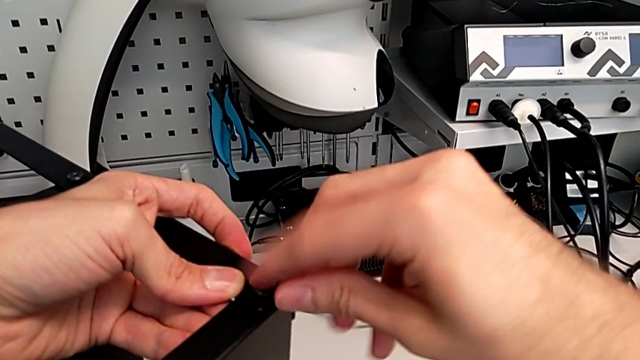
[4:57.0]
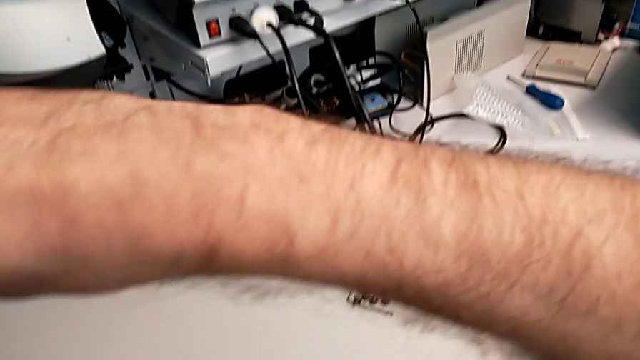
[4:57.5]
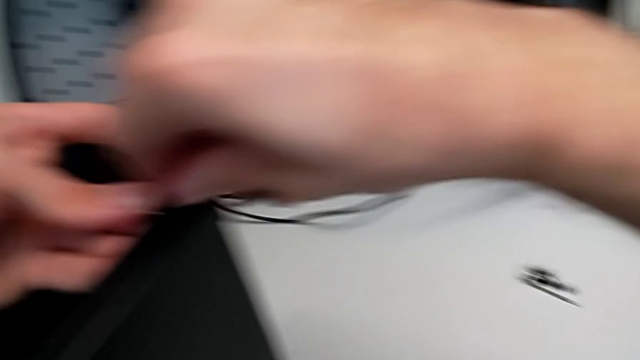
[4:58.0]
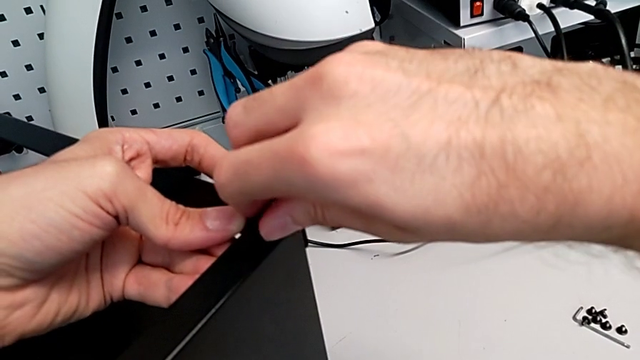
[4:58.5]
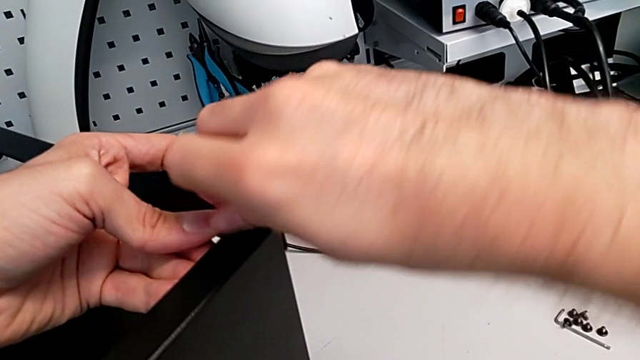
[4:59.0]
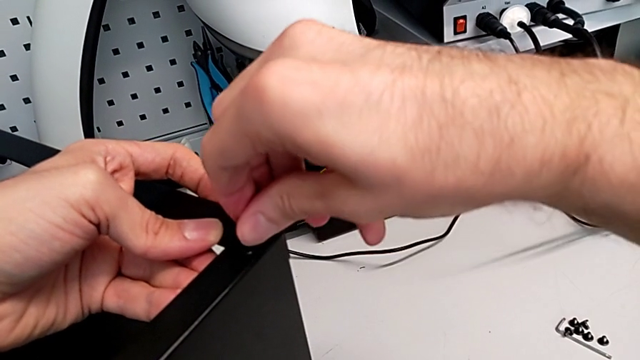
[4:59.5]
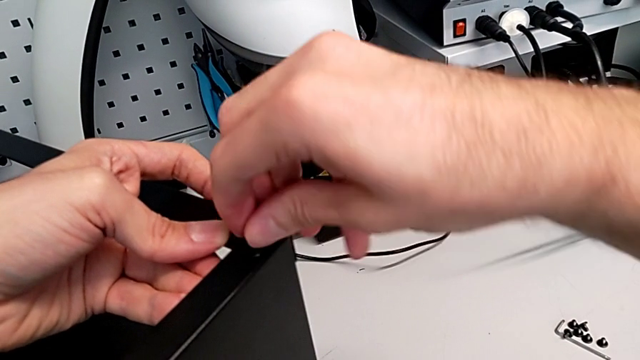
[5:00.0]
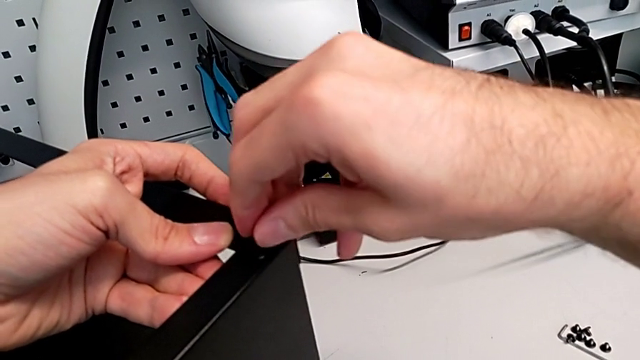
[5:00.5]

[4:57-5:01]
The camera wearer is screwing the screws into the leg and the top of the table. They keep screwing the hex socket head.

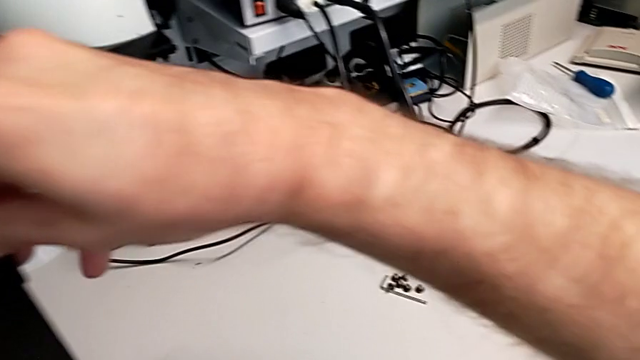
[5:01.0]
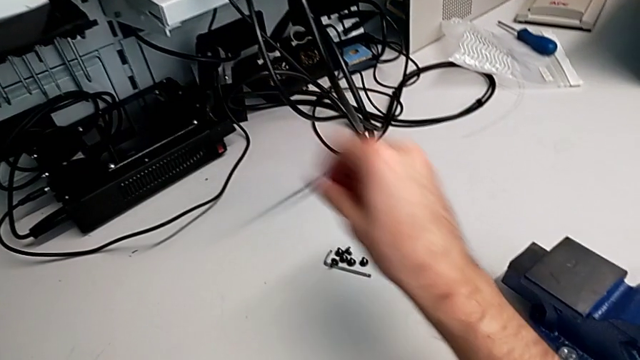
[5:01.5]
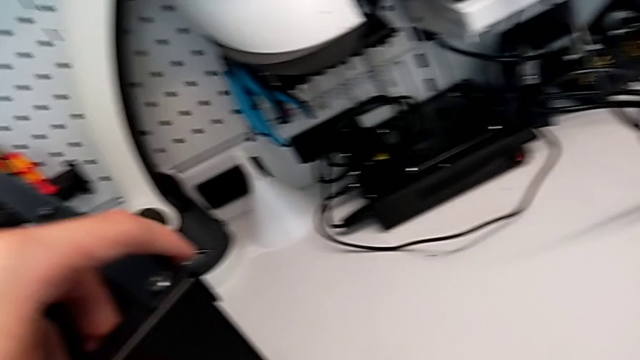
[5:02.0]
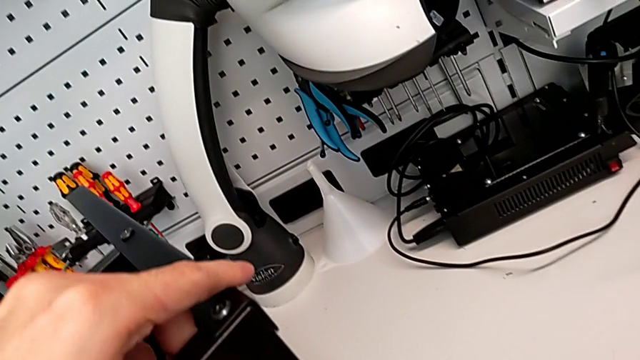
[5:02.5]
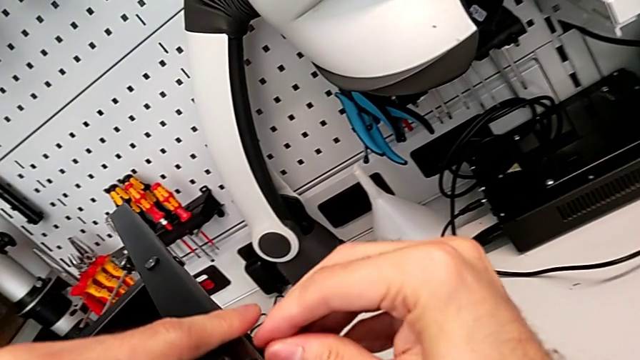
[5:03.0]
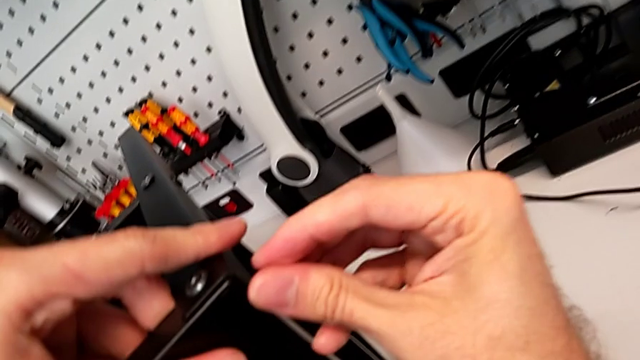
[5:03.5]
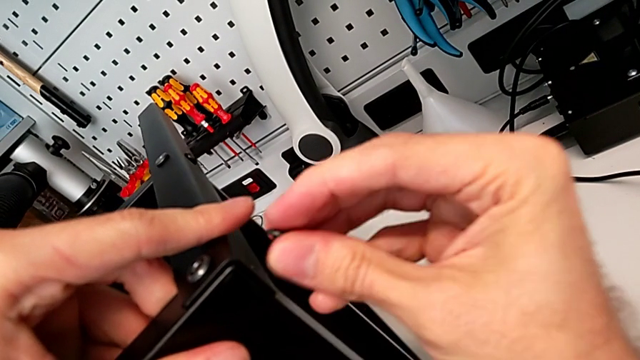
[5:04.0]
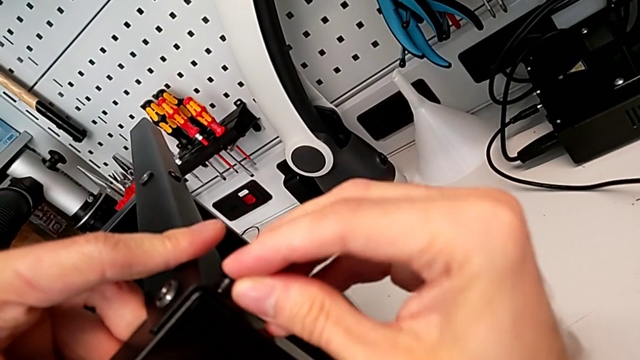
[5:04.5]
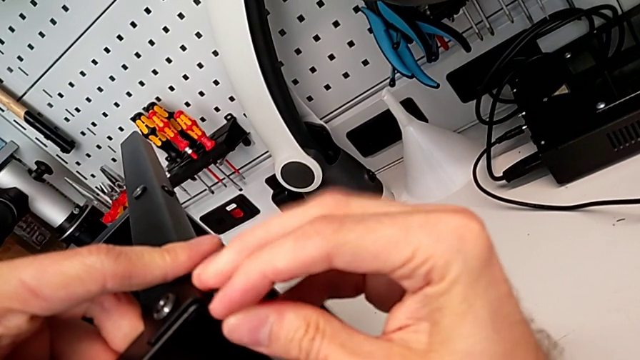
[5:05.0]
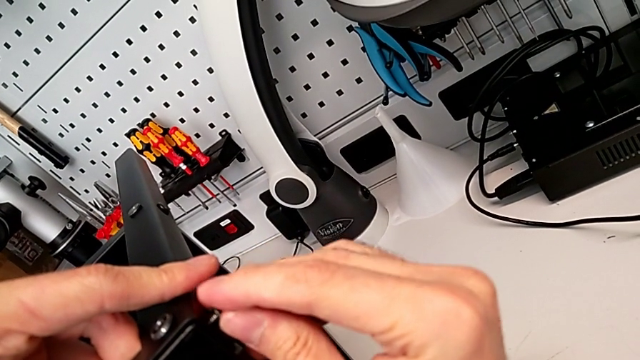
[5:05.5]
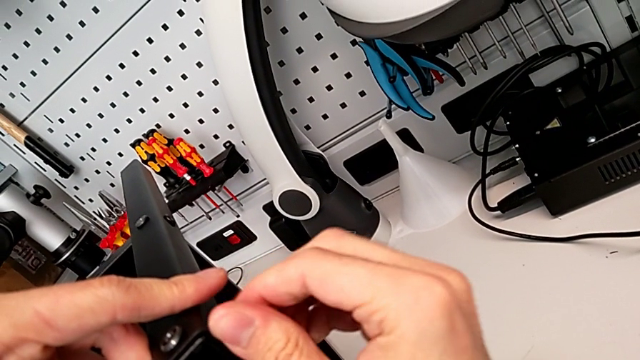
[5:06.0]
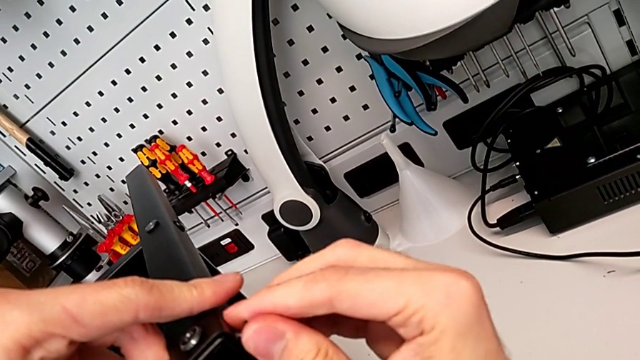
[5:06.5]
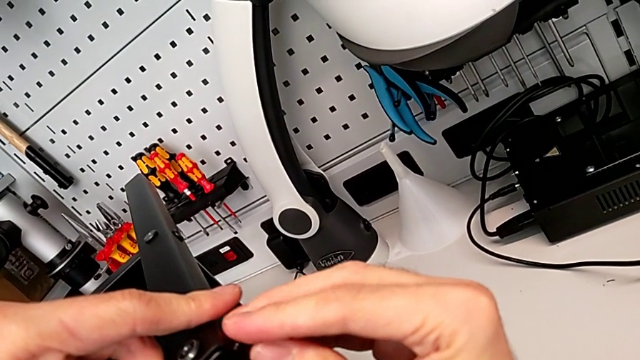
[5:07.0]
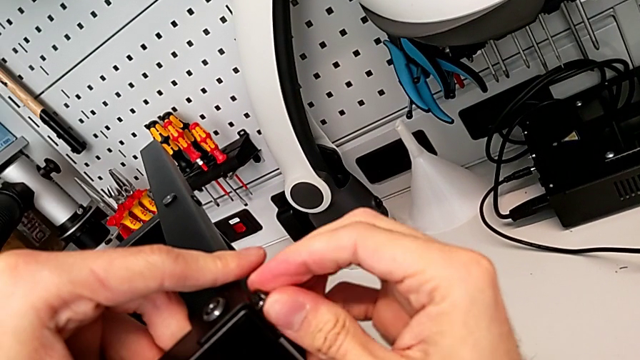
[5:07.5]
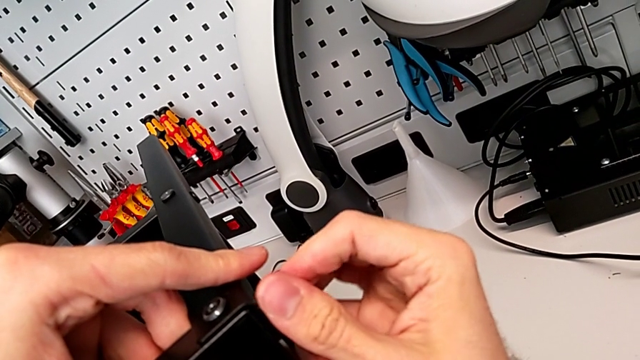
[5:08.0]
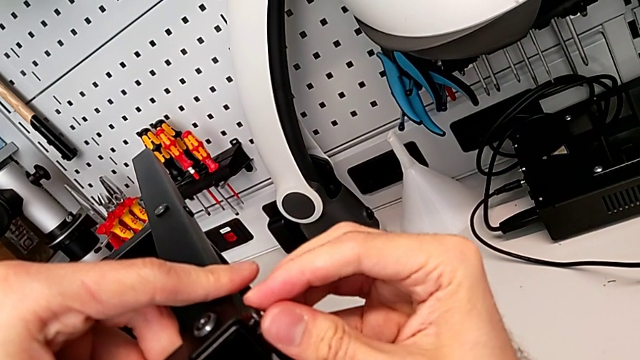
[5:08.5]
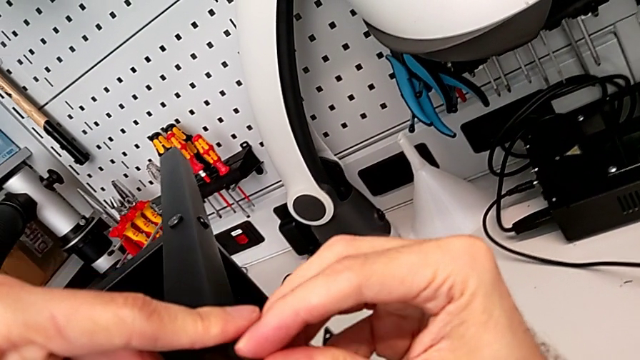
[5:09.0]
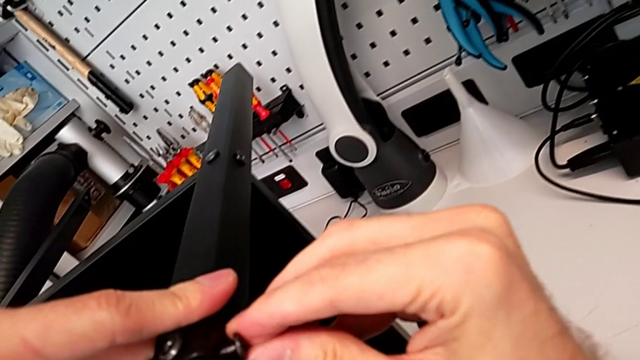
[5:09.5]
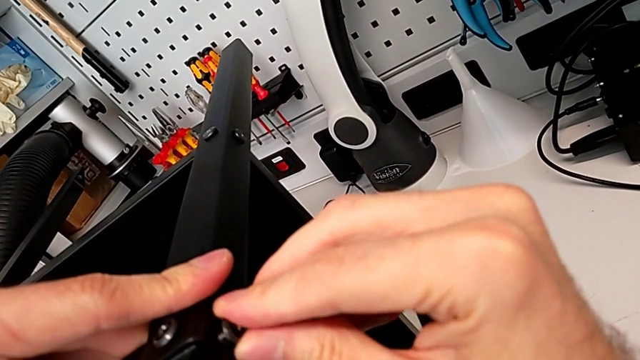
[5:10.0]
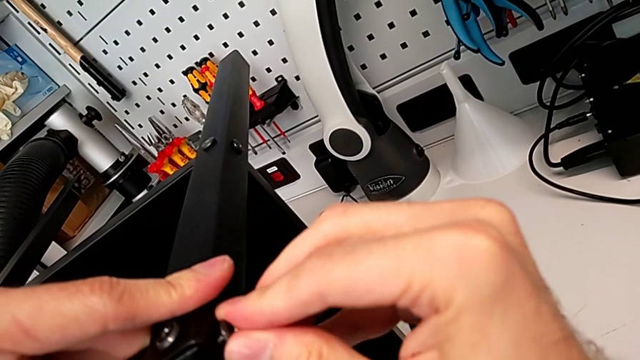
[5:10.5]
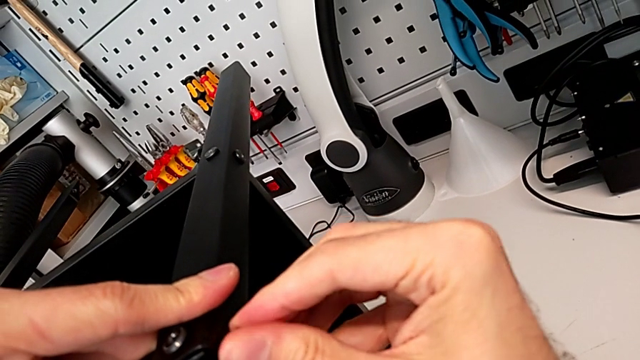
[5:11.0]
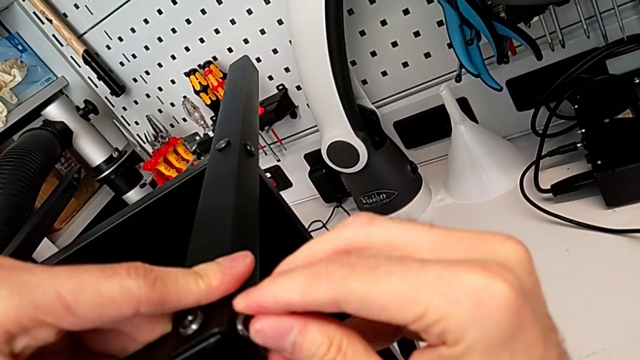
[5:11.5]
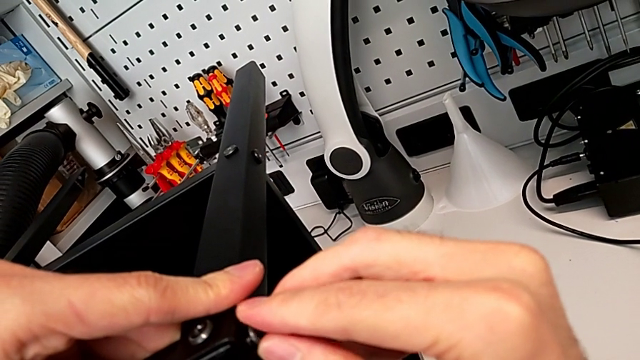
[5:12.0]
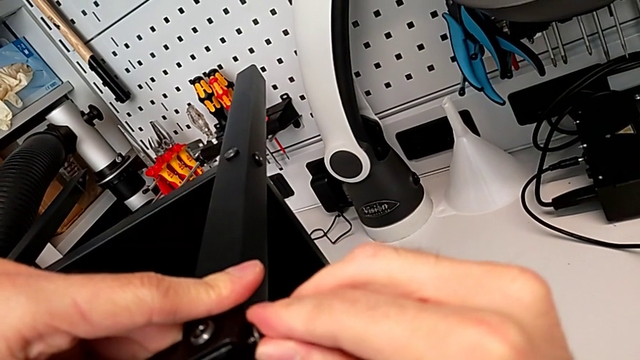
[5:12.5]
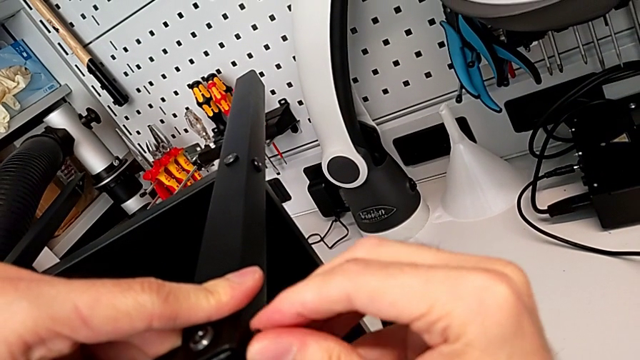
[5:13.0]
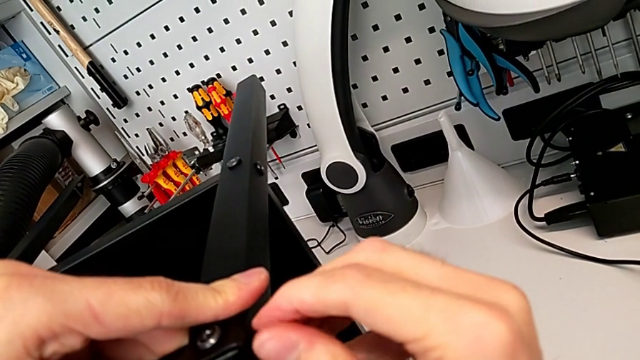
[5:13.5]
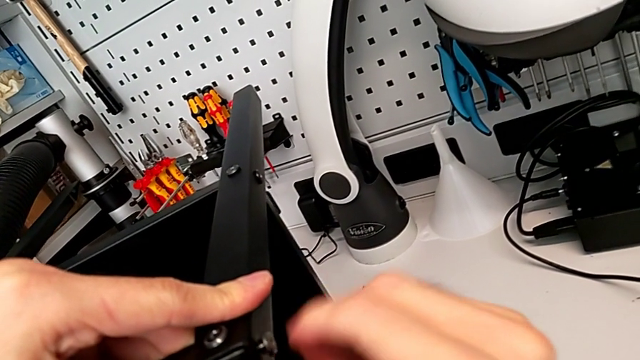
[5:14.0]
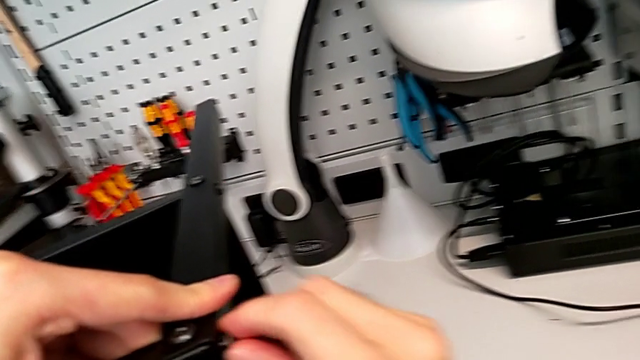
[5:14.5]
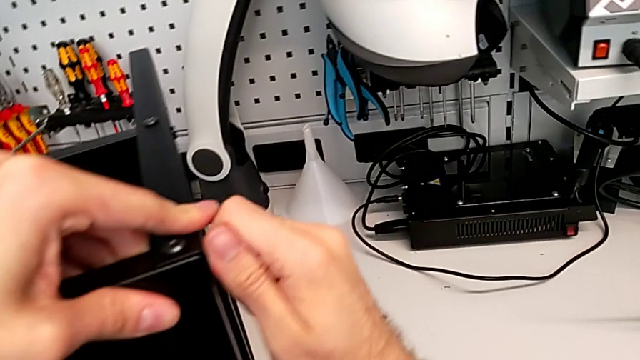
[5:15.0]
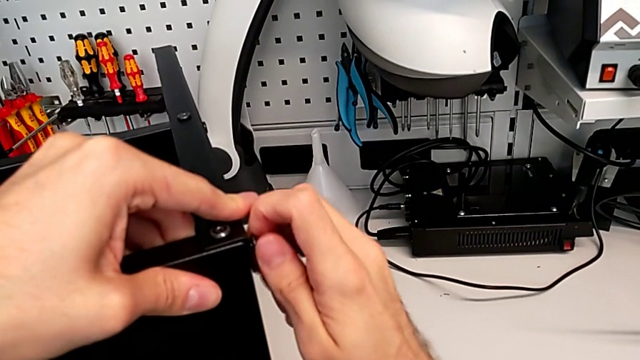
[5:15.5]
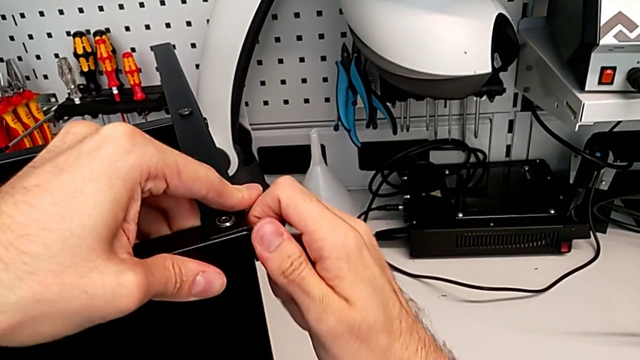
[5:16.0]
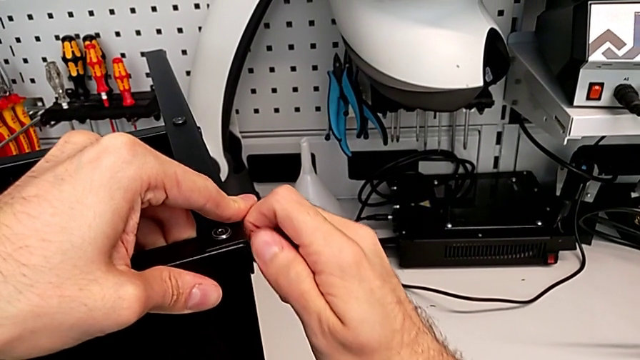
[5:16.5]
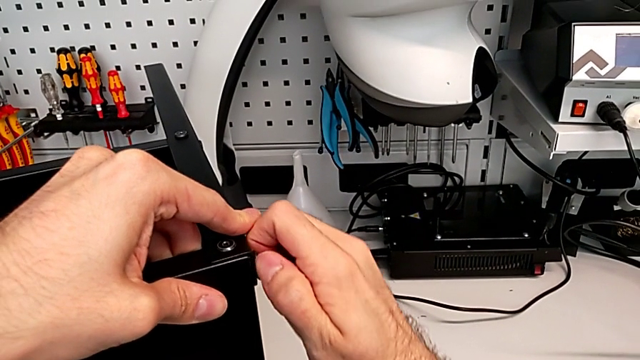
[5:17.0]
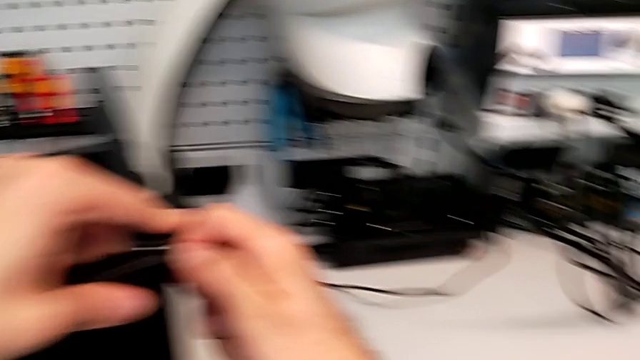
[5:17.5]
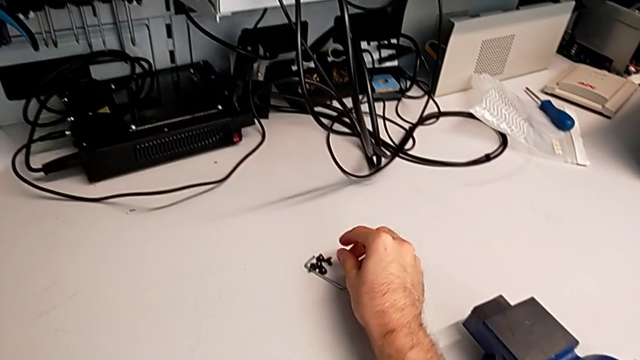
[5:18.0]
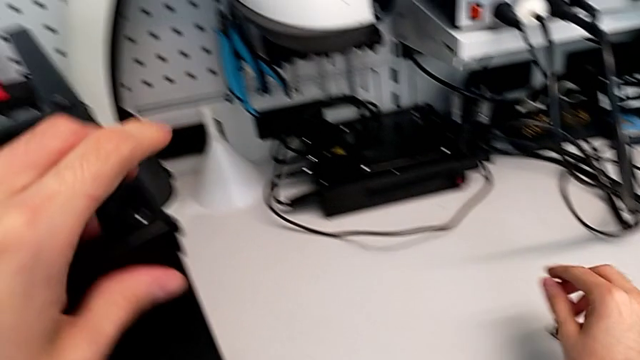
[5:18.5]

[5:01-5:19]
The camera wearer is screwing the hex socket heads into the leg and the top of the table. They grab the hex socket head, screw it with the left hand, slide the nightstand with the left hand and grab the hex socket head.
